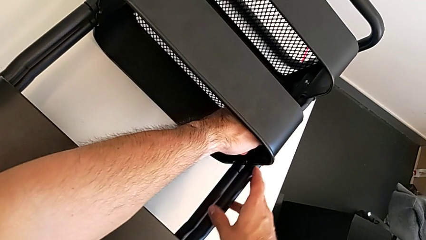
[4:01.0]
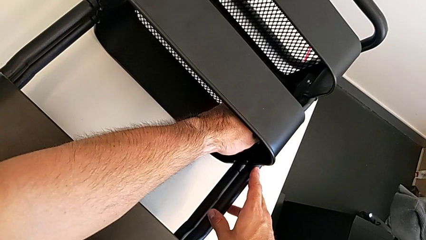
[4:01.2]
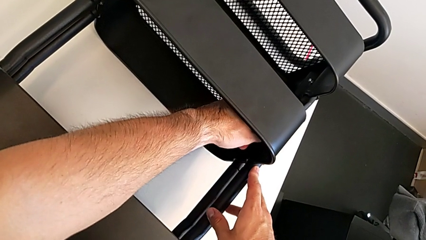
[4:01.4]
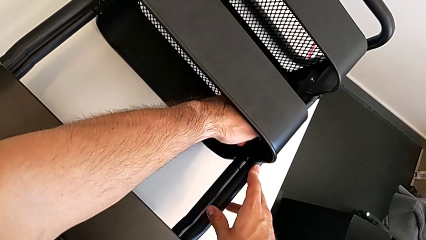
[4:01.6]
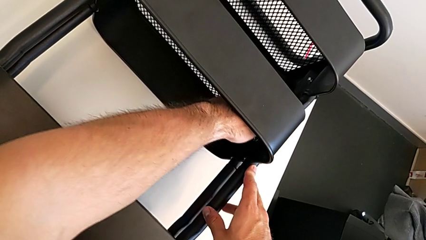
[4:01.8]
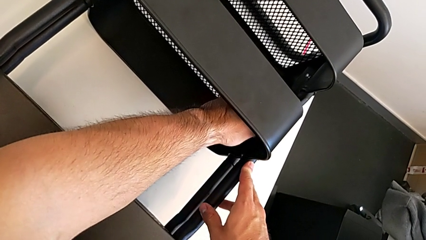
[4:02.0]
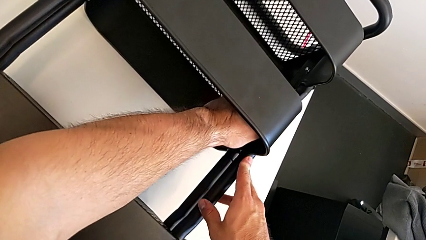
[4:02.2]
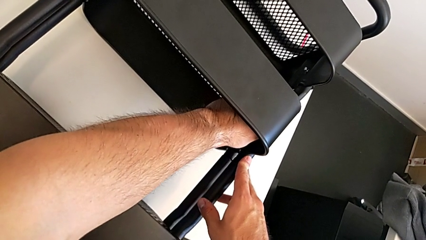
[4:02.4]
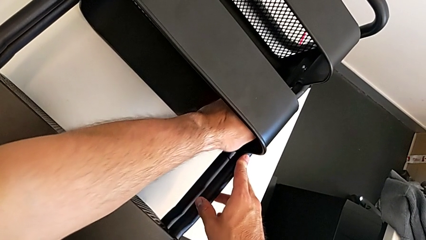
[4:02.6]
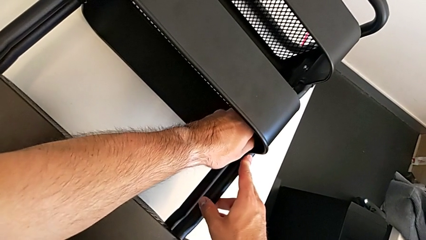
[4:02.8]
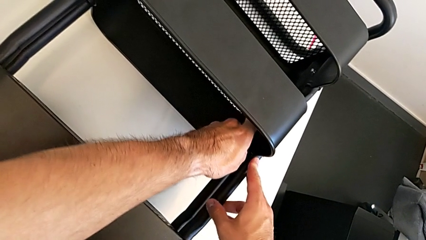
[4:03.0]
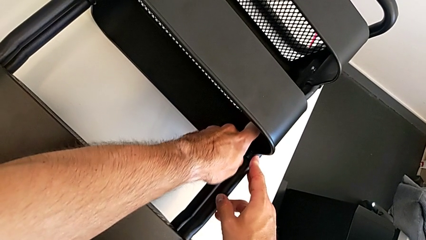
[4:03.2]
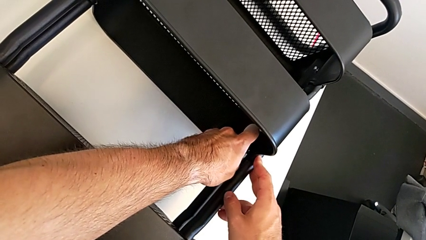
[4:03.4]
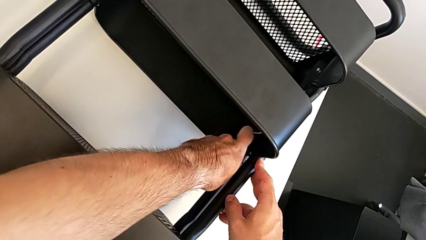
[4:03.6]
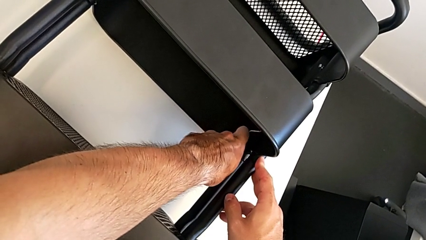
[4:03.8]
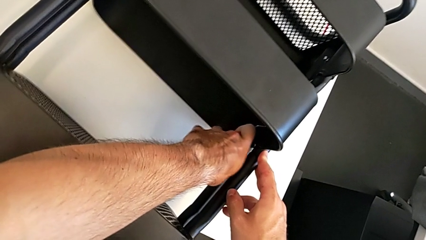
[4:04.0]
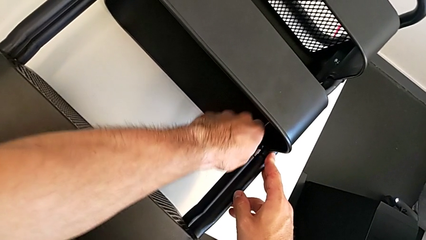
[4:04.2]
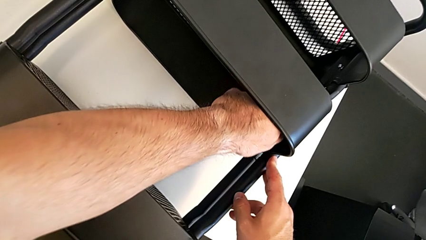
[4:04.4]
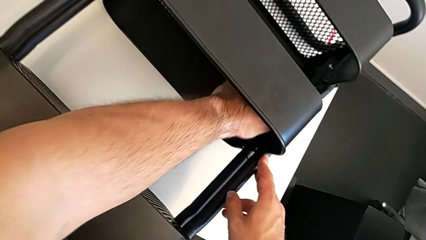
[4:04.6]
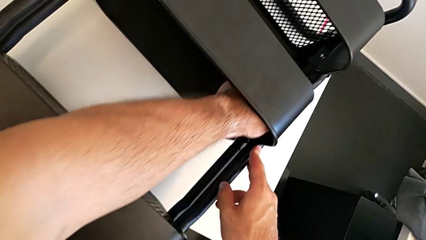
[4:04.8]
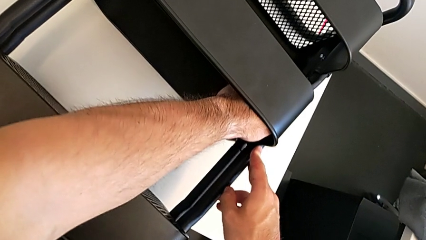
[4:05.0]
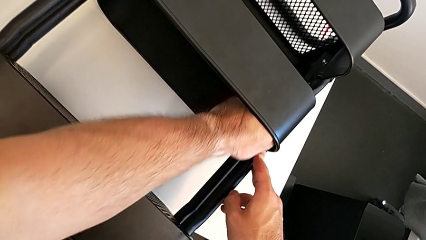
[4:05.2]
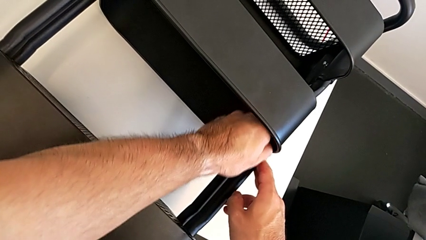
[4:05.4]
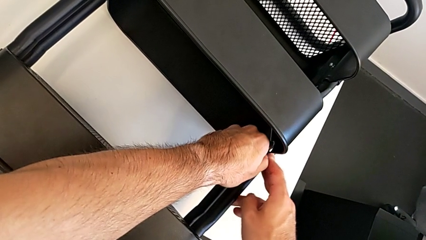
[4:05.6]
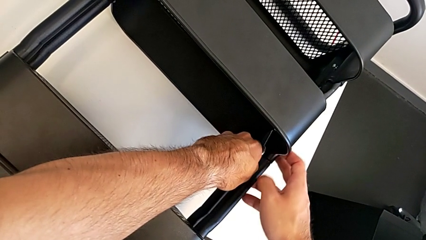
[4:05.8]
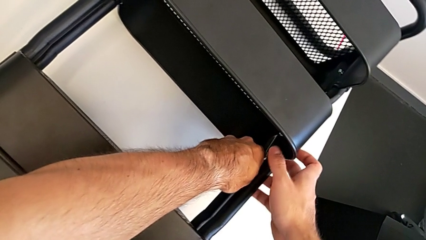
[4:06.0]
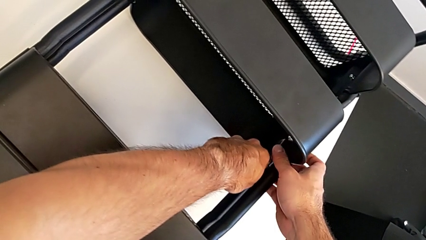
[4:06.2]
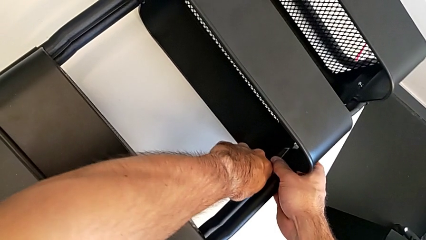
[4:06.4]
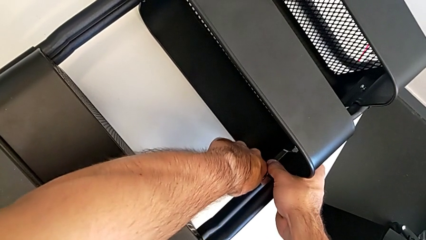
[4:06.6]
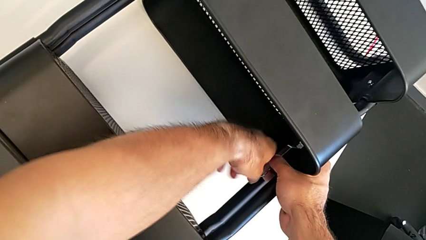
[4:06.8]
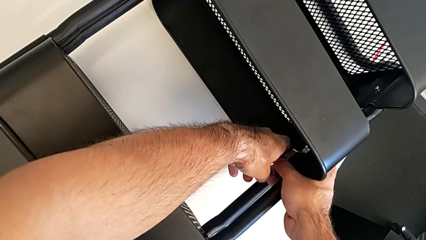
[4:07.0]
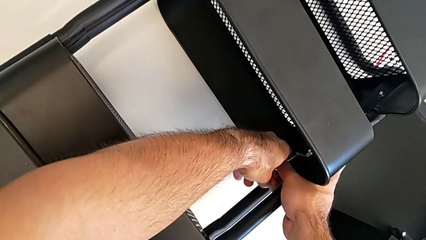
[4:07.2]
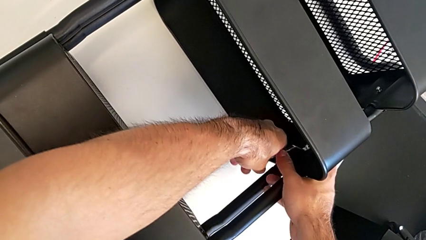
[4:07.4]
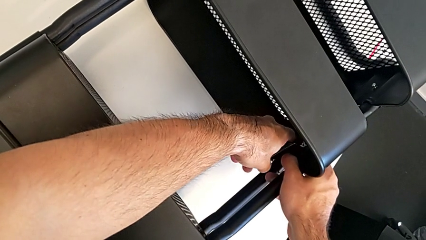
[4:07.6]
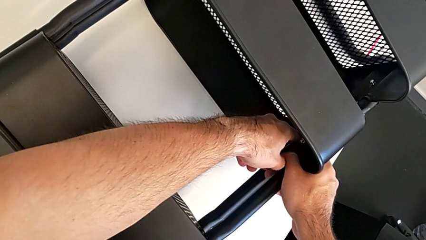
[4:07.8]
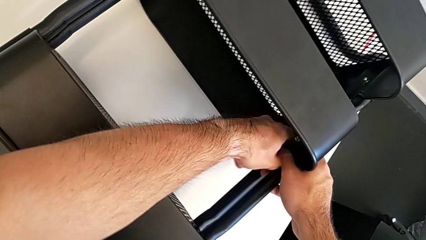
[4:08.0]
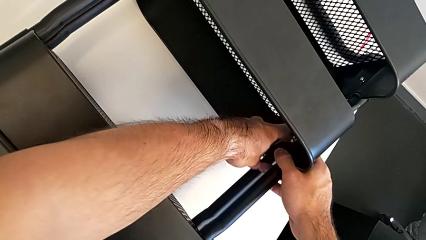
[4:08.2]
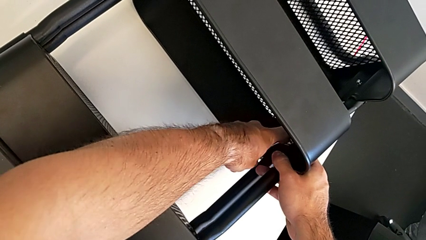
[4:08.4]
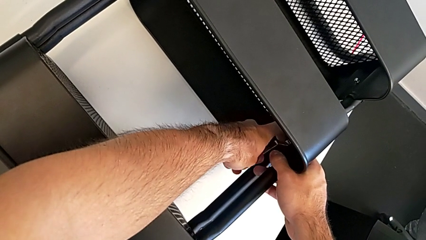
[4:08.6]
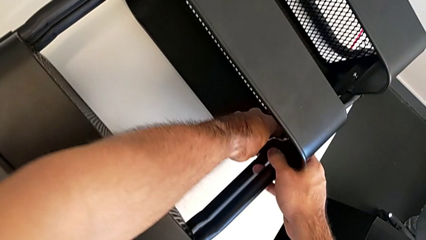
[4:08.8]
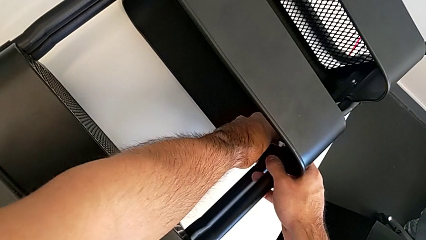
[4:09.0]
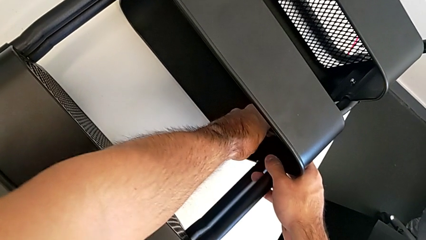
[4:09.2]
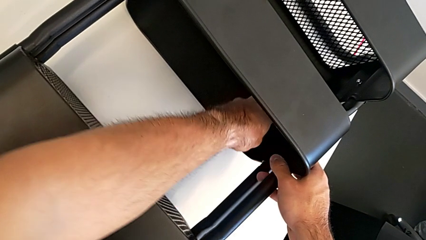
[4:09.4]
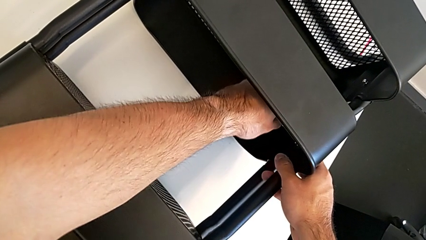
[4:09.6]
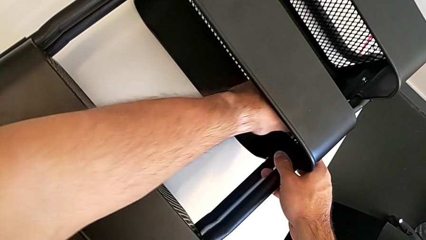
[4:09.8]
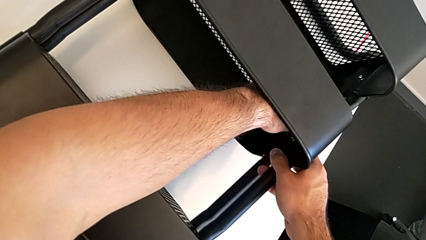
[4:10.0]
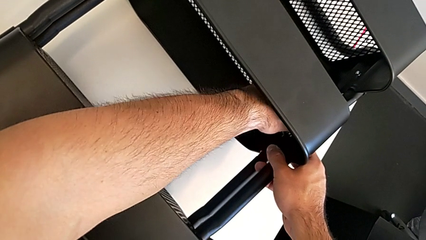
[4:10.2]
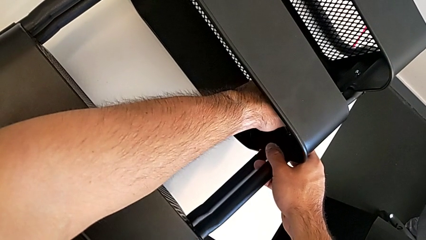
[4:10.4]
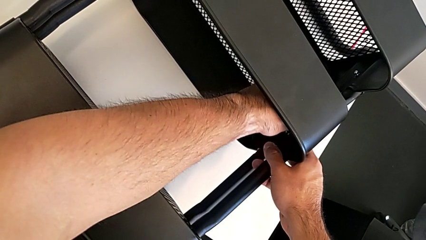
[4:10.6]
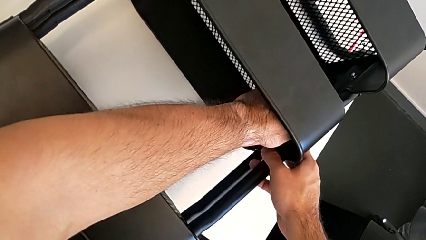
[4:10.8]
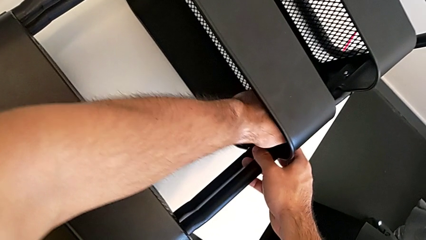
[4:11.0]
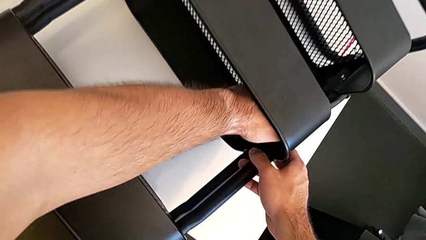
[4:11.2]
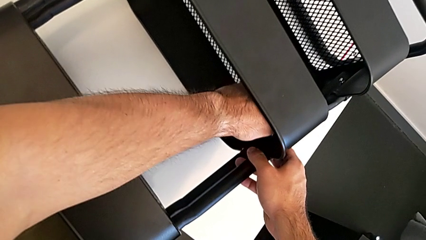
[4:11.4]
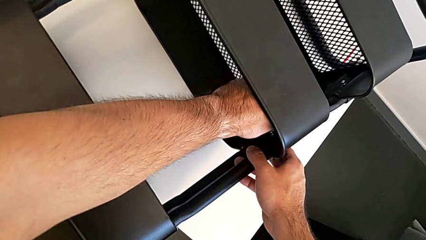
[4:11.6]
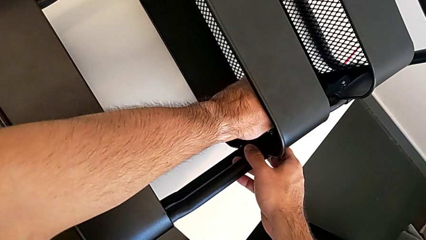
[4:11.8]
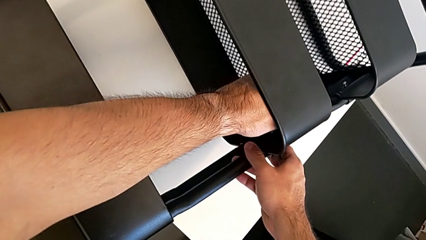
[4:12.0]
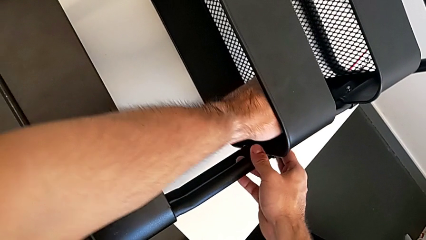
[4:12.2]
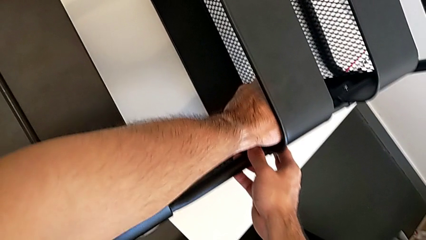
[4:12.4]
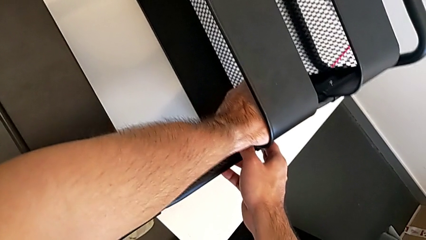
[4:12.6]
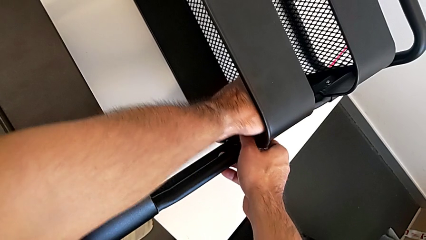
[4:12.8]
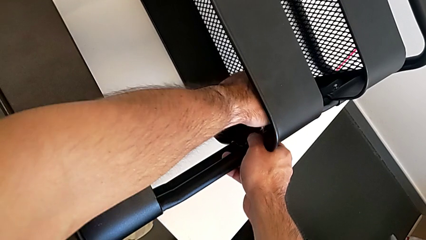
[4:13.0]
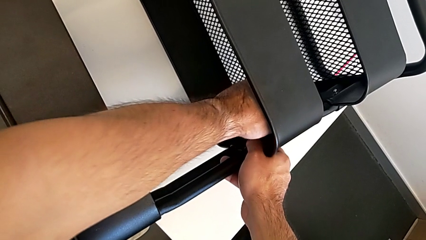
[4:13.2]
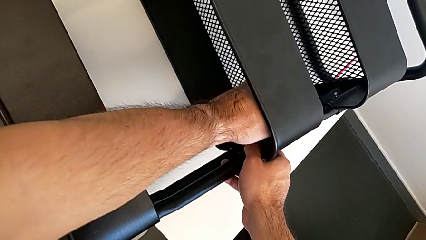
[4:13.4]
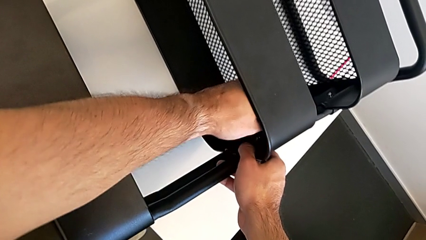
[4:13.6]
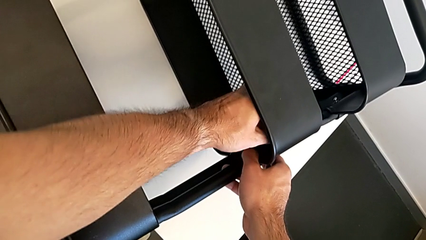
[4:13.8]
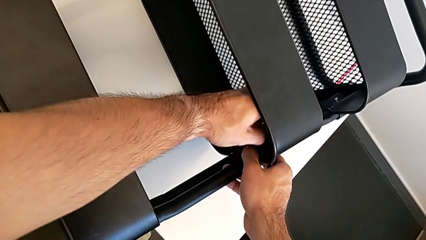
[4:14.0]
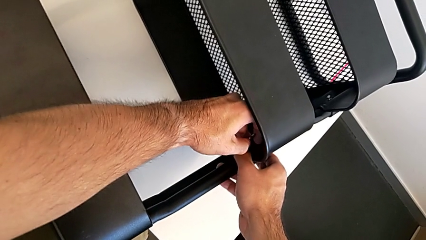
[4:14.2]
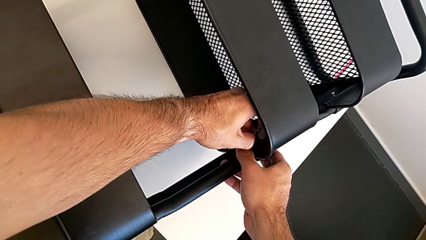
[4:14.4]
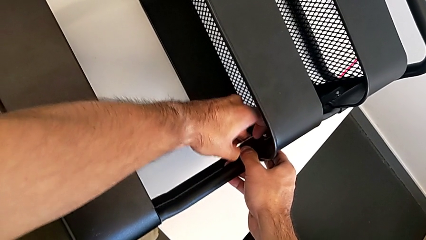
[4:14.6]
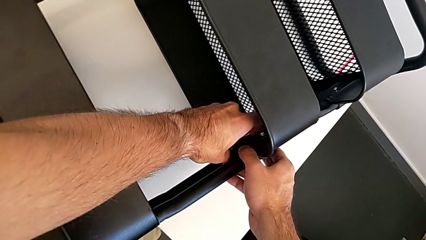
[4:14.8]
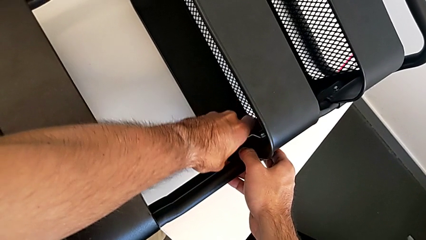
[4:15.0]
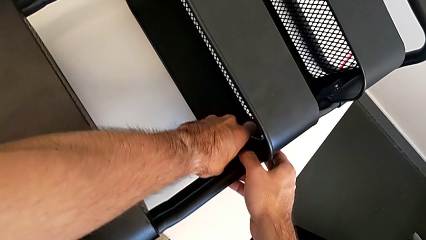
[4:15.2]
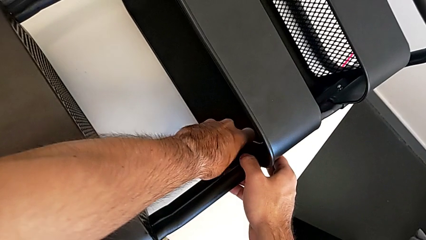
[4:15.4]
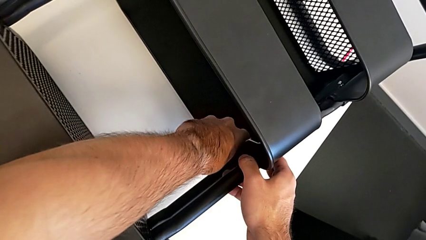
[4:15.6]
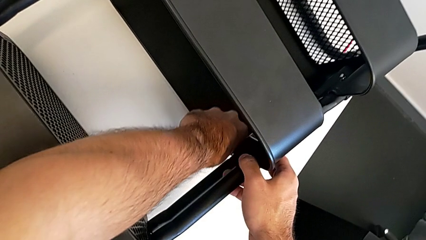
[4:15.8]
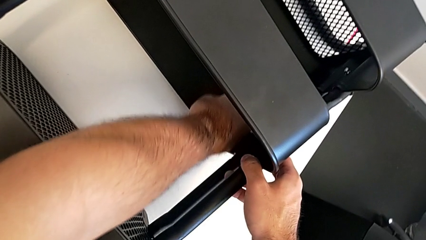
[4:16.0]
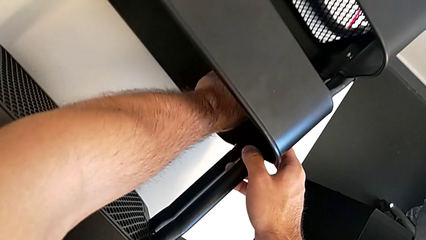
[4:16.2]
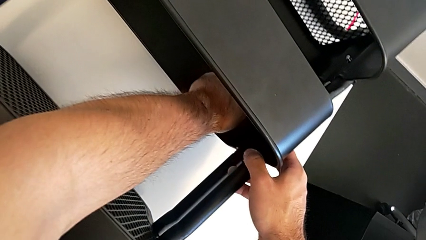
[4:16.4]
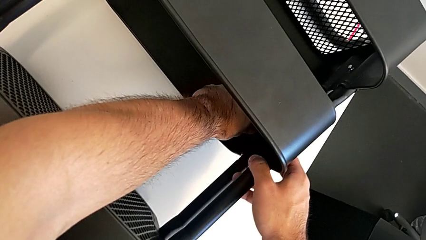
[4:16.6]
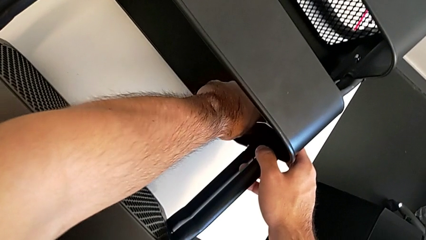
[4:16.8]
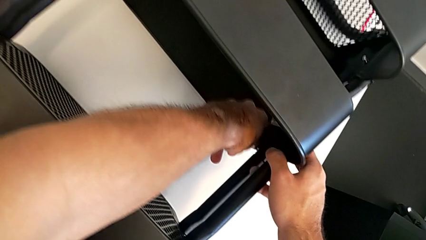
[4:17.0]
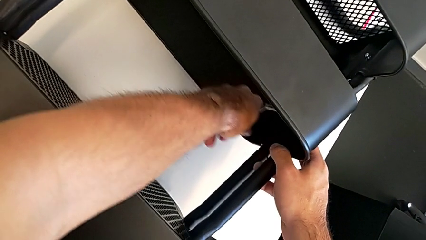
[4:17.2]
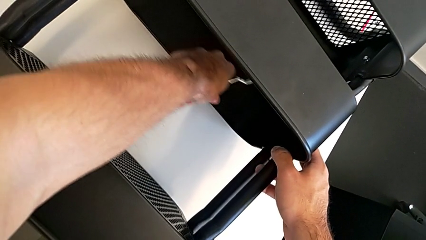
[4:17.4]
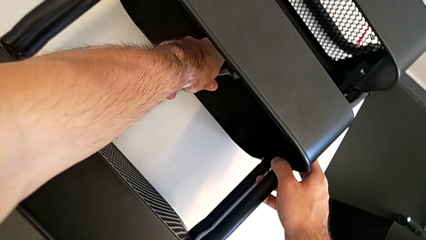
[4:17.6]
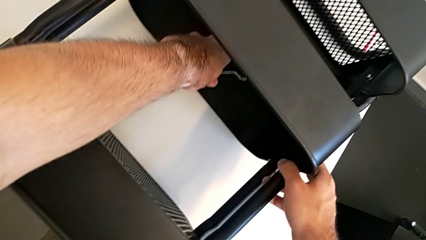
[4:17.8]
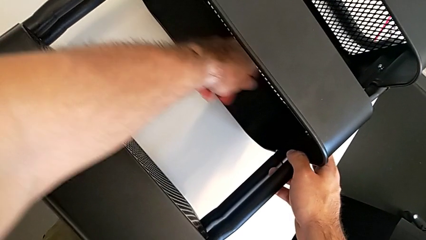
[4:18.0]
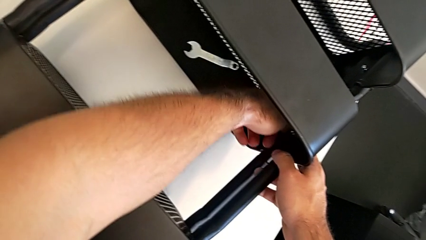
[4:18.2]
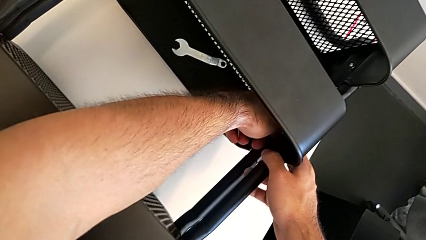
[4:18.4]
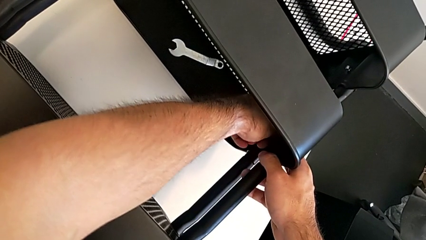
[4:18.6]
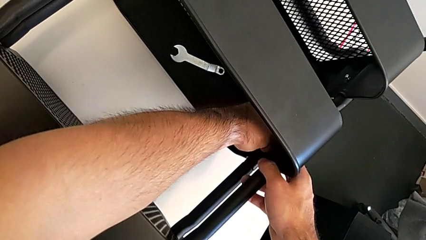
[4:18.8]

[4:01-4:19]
The camera wearer is unscrewing the right hexagon cap nut of the middle tray. They keep unscrewing the right hexagon cap nut and drop the hexagonal wrench.
